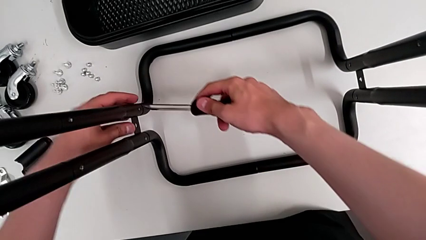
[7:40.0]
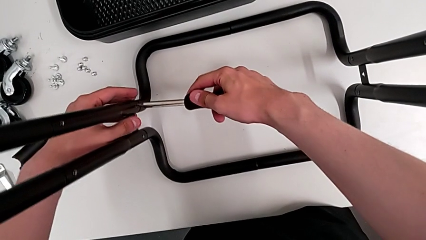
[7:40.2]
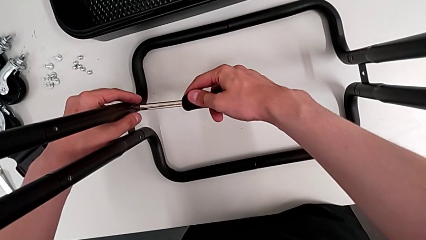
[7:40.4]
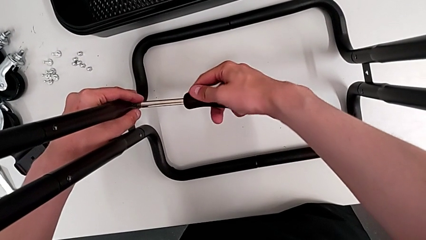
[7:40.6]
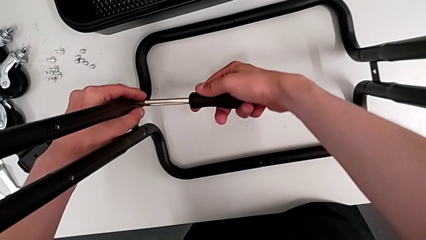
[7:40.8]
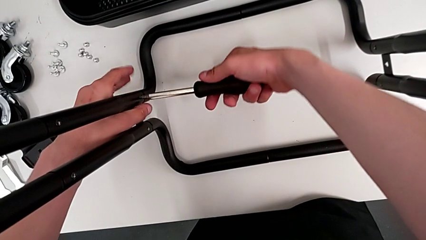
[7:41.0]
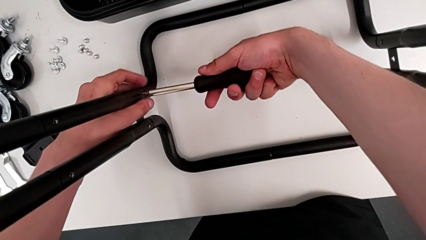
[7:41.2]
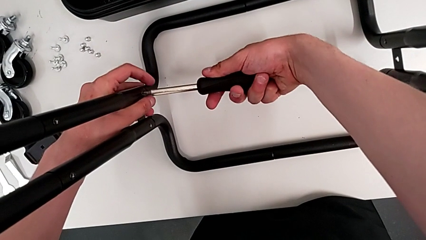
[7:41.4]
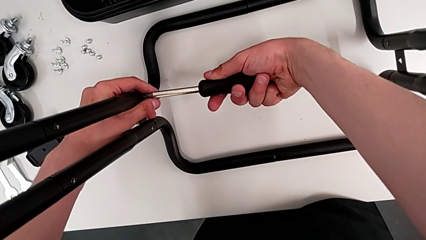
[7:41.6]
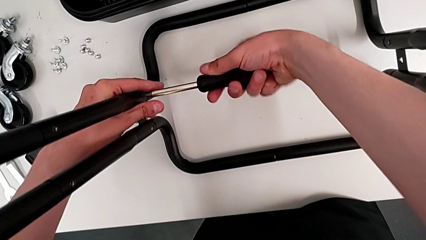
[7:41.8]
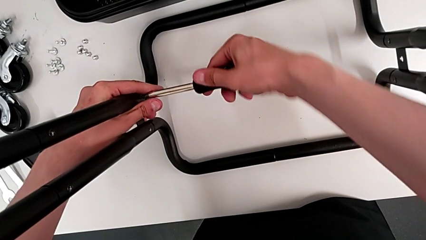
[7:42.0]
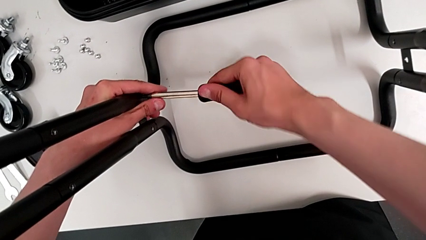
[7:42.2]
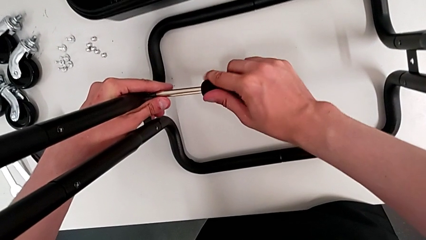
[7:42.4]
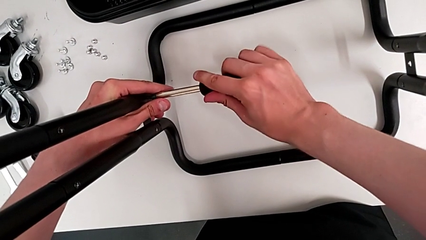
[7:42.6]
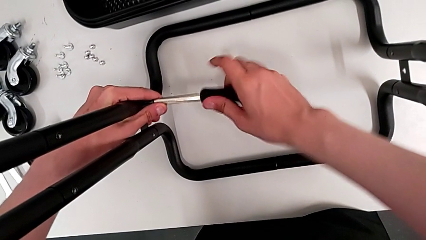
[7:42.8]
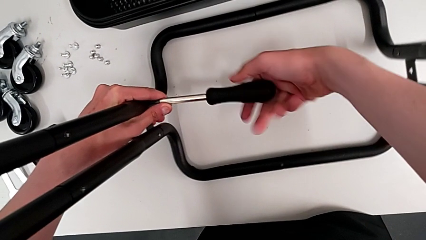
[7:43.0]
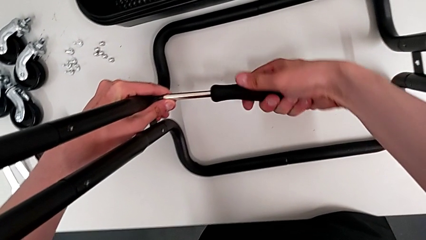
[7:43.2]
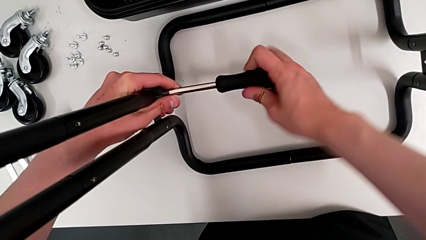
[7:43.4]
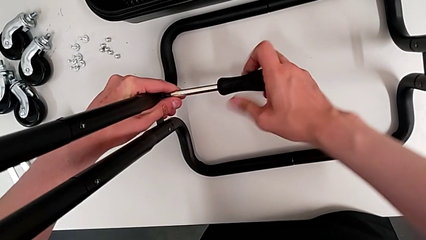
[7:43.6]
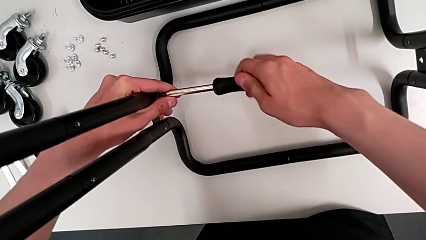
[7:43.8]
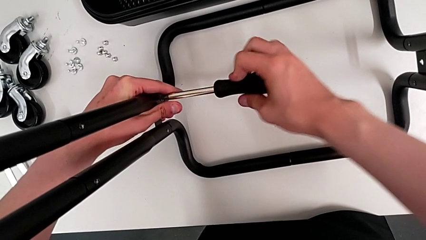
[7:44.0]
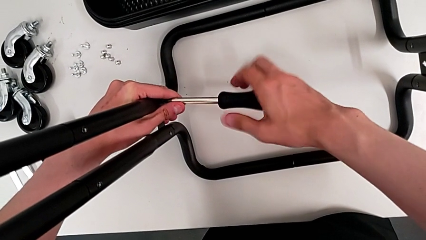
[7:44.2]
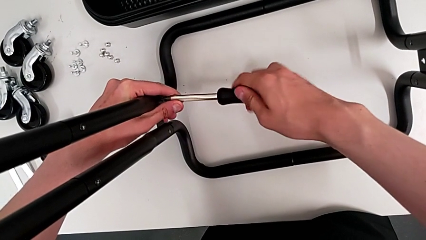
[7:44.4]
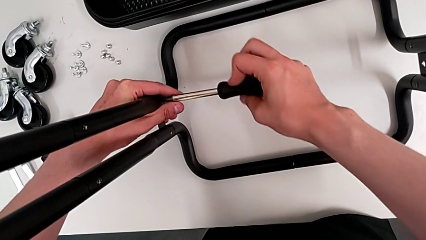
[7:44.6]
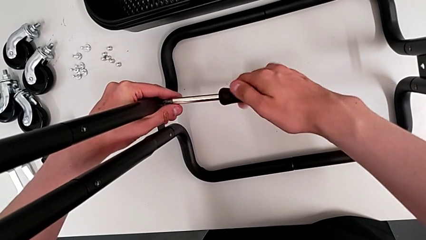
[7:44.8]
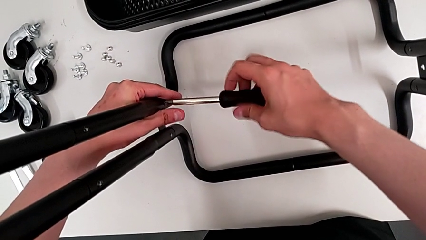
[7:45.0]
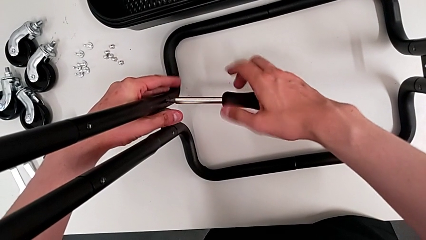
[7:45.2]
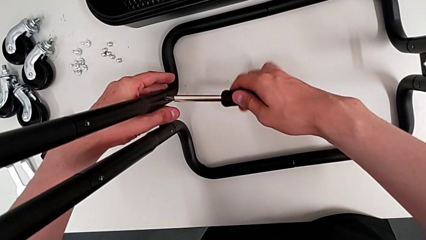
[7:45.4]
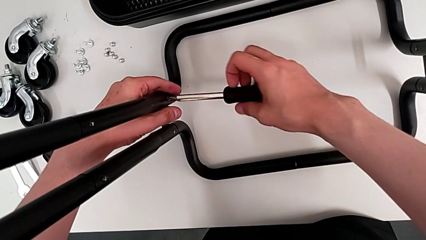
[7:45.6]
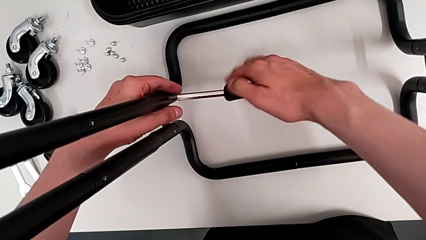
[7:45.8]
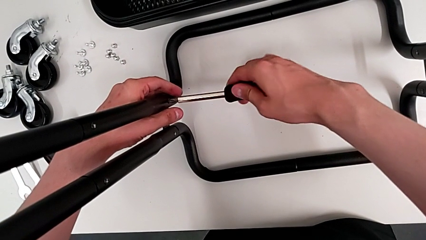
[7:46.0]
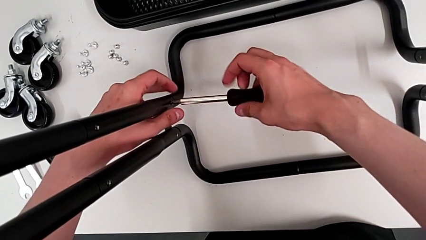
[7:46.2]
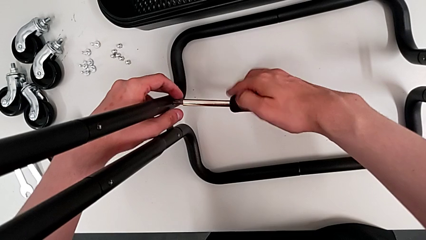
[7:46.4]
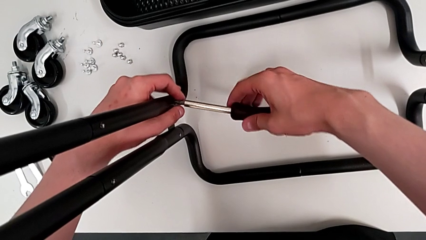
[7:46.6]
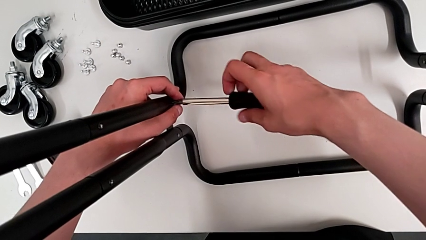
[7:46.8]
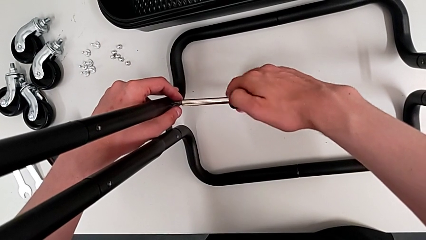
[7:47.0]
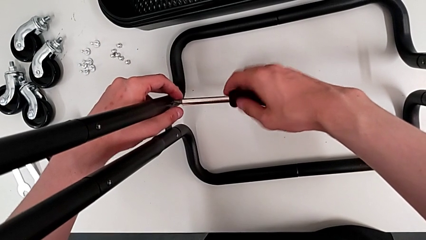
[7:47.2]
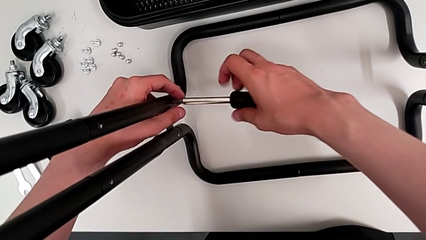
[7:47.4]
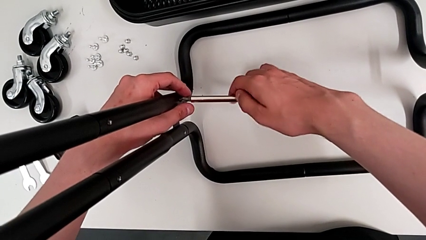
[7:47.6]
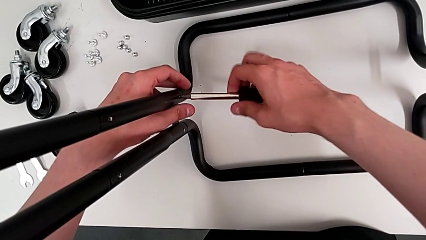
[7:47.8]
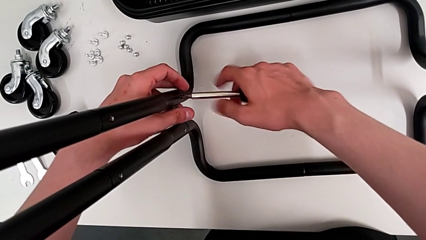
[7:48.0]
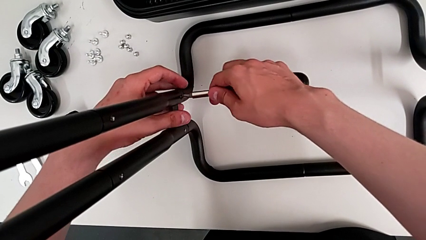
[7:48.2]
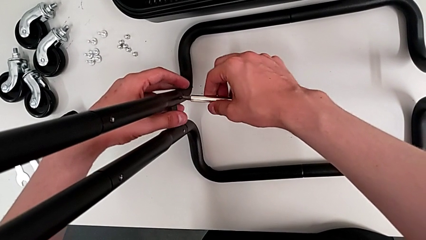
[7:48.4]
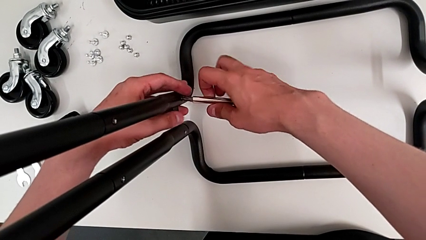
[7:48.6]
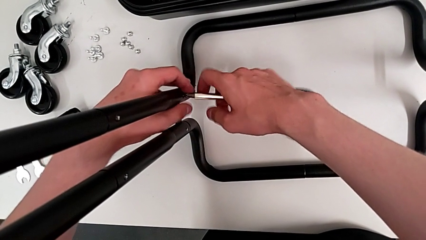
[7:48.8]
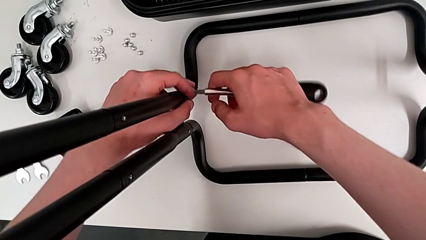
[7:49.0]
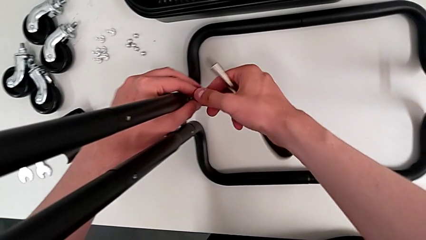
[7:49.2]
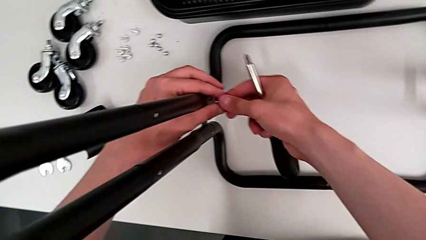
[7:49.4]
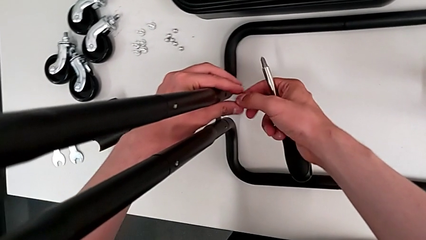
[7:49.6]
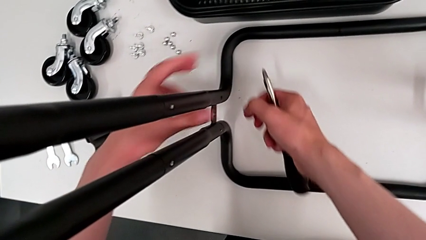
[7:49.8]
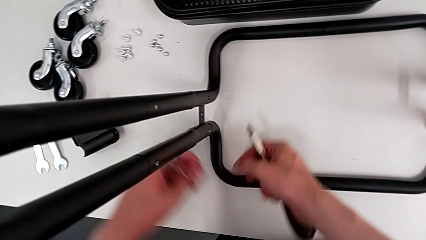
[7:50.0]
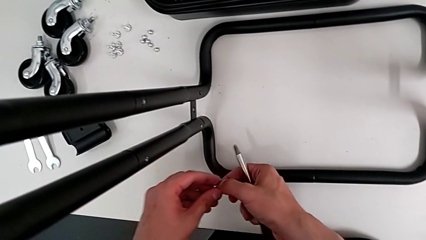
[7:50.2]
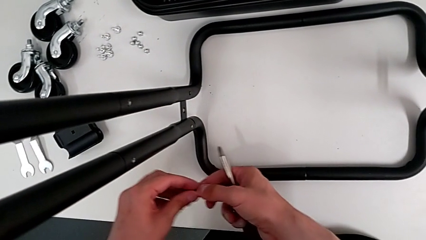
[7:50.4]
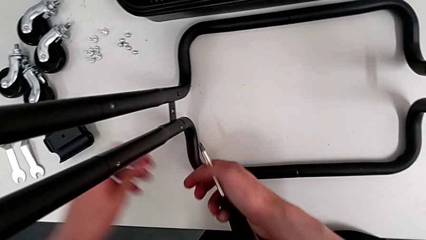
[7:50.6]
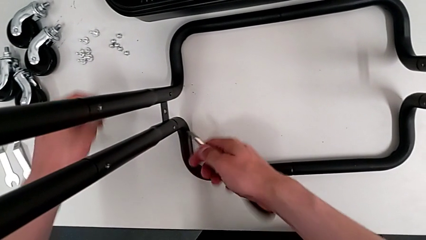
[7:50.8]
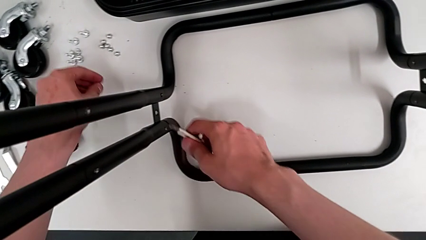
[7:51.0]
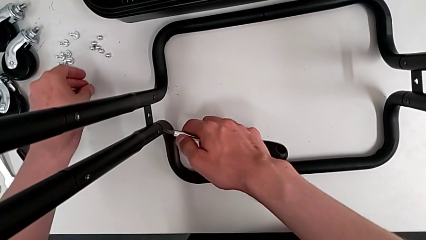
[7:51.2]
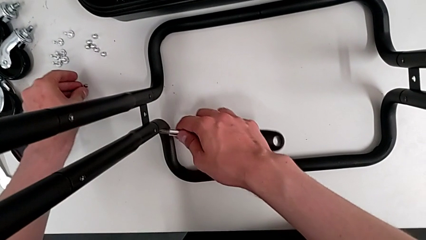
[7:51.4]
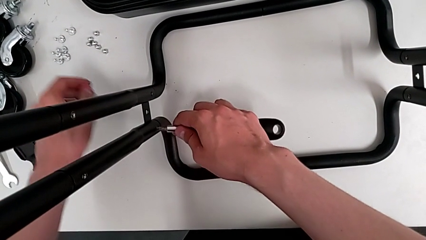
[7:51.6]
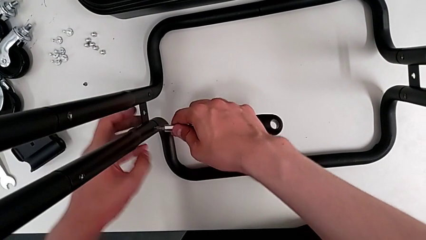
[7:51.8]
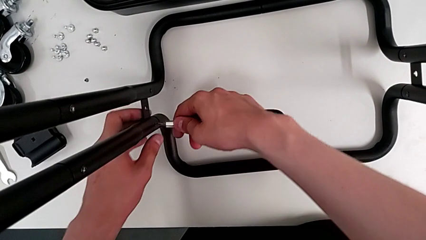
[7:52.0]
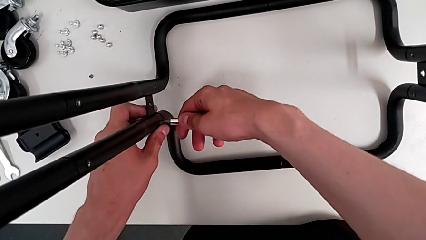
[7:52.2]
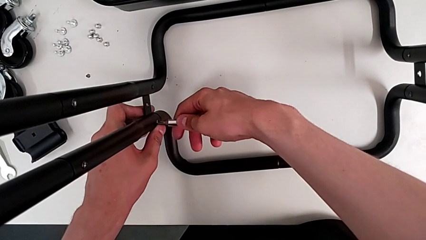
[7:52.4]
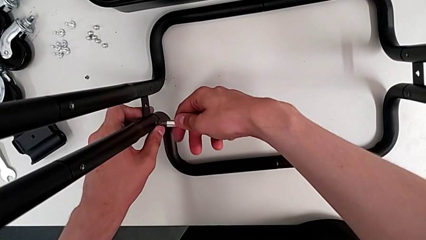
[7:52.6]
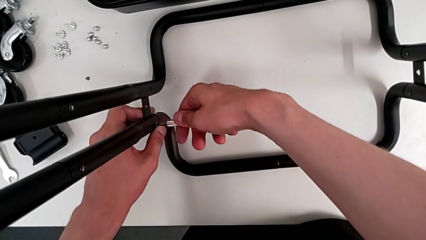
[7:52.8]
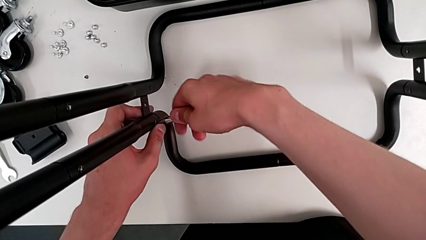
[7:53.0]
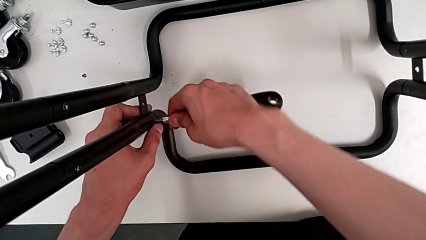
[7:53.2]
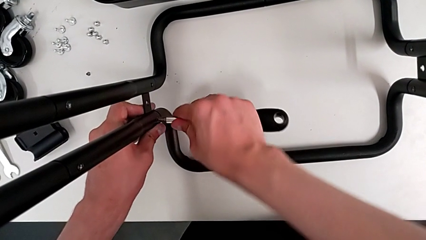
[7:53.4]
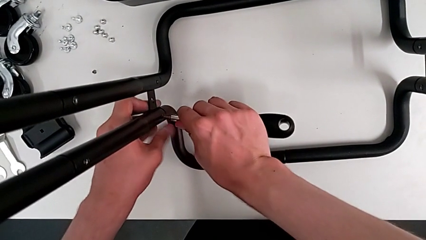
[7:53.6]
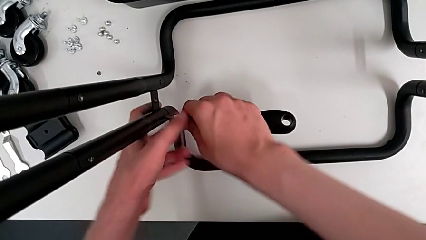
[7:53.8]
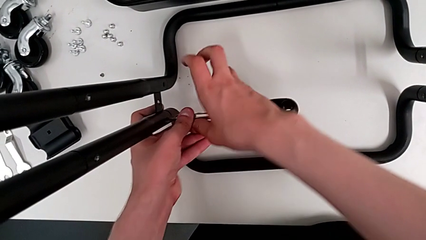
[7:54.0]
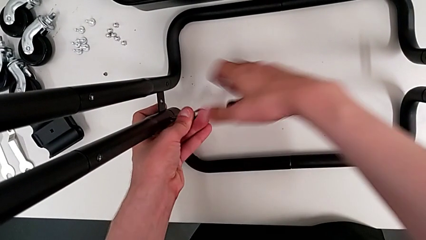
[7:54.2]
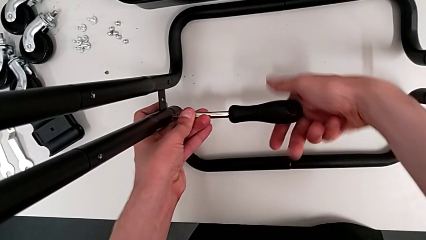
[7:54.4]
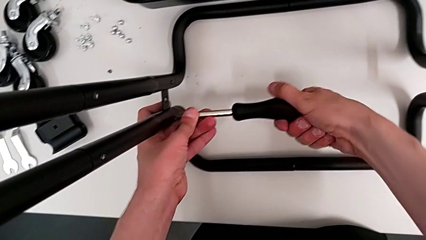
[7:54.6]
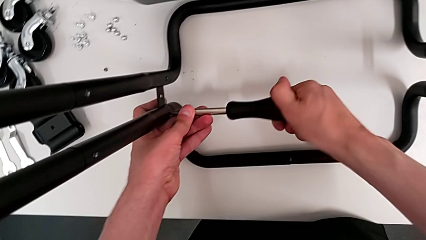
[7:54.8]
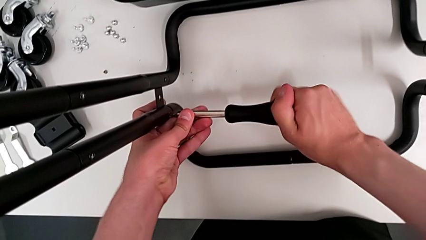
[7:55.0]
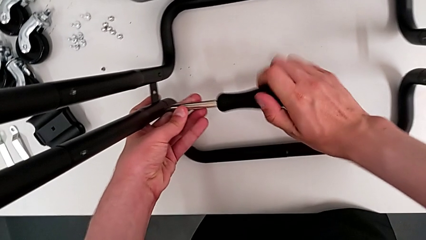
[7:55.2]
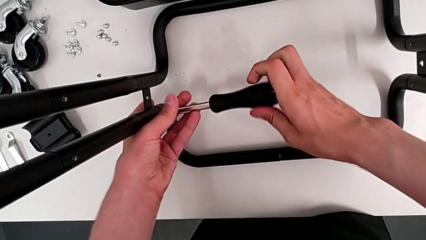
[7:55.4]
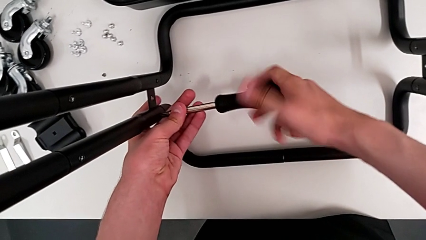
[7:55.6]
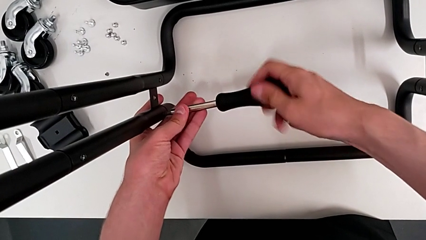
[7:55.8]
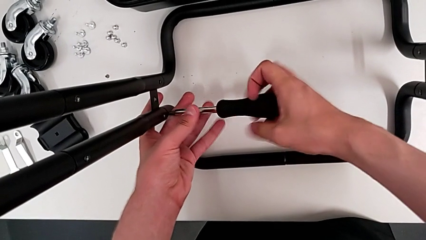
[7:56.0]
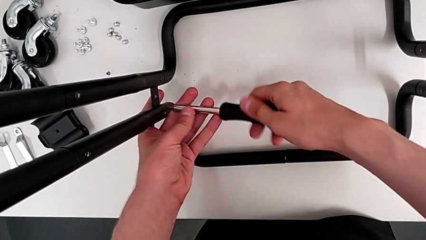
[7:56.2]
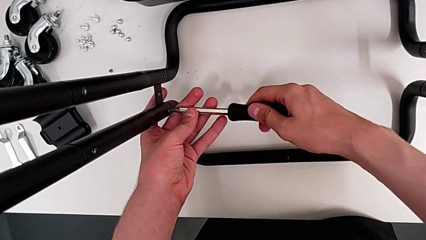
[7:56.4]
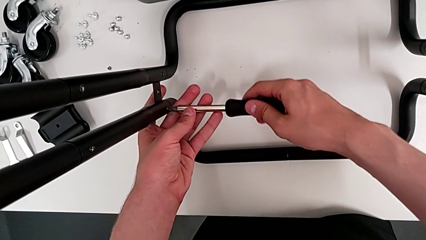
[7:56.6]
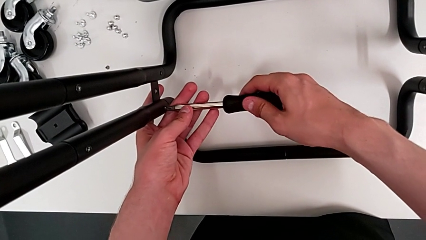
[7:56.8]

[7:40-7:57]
The camera wearer is disassembling the first side bar of the shelf frame. They insert the first screwdriver, unscrew the first leg, grab it, drop it, insert the second screwdriver and begin to unscrew the second leg.
